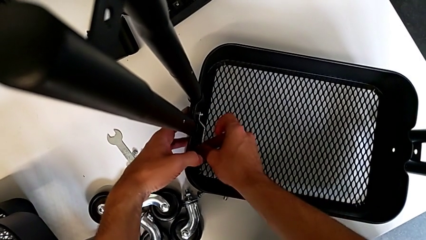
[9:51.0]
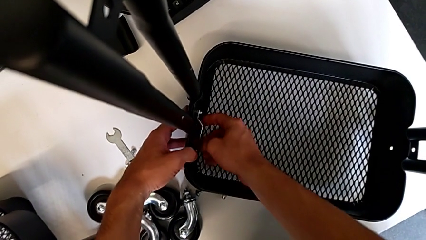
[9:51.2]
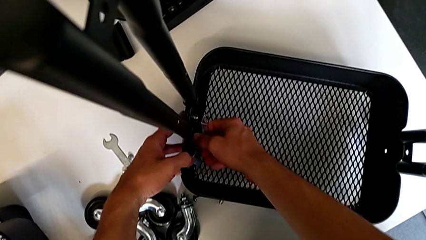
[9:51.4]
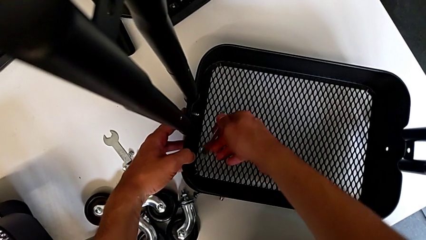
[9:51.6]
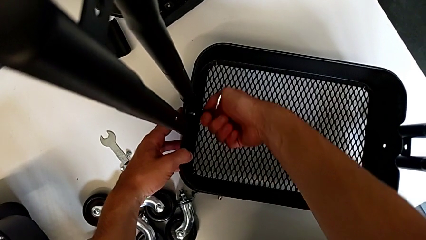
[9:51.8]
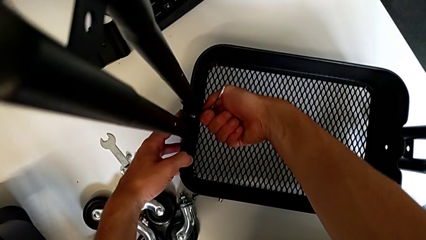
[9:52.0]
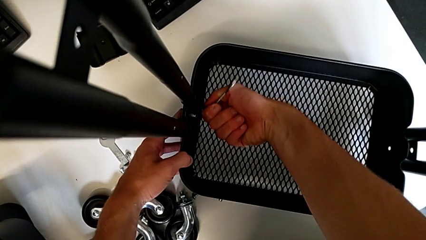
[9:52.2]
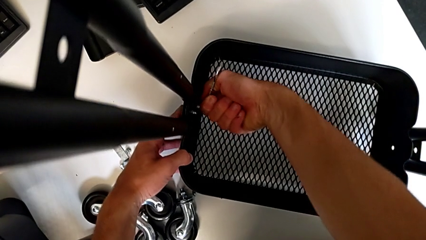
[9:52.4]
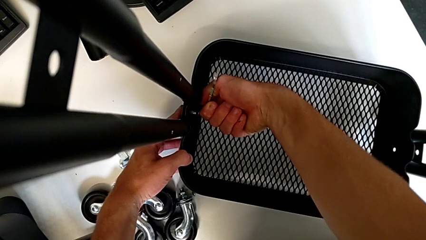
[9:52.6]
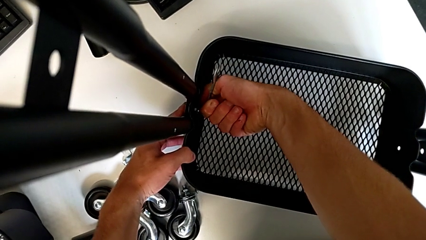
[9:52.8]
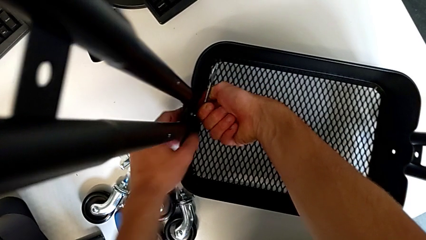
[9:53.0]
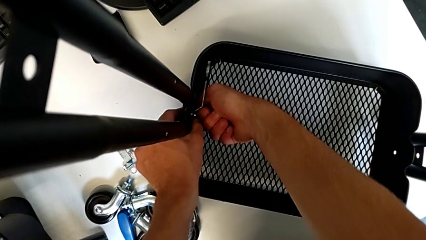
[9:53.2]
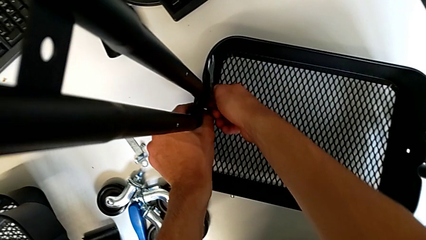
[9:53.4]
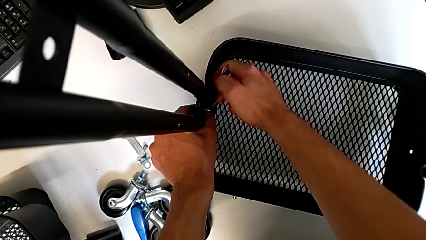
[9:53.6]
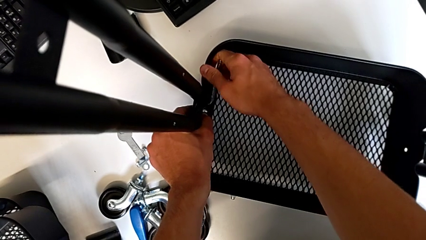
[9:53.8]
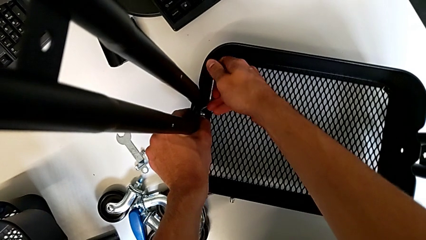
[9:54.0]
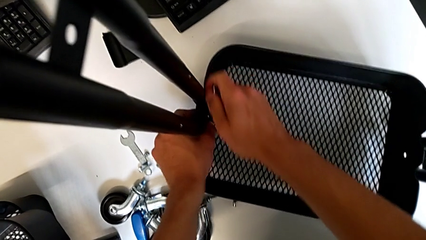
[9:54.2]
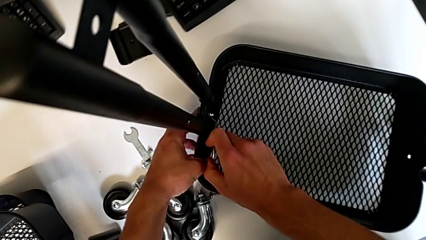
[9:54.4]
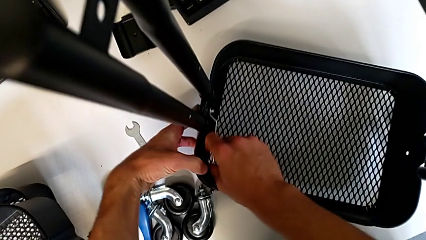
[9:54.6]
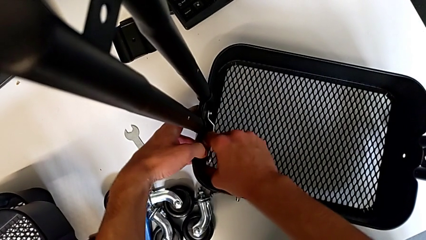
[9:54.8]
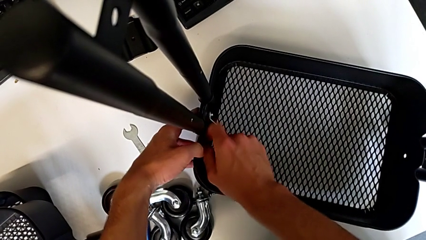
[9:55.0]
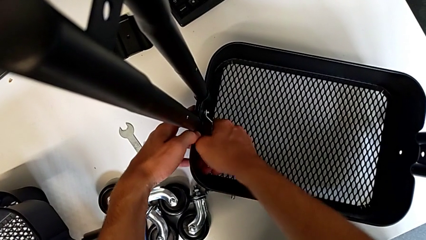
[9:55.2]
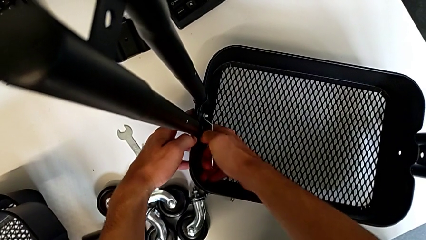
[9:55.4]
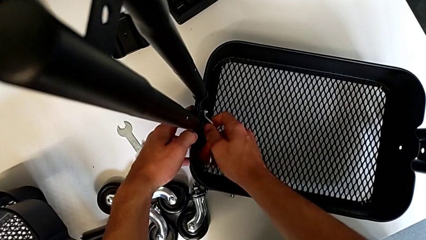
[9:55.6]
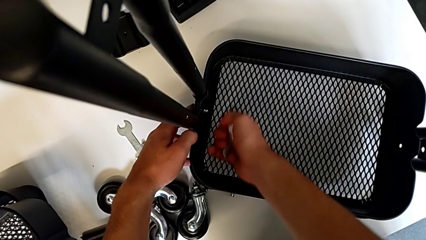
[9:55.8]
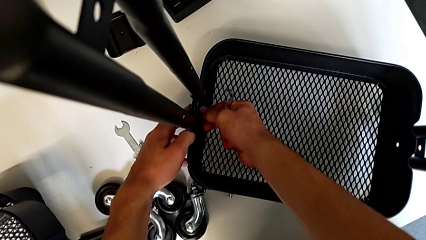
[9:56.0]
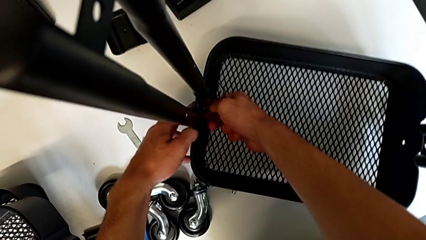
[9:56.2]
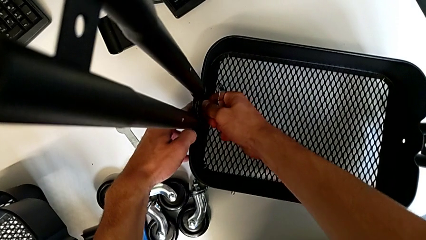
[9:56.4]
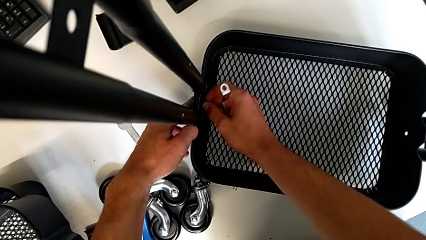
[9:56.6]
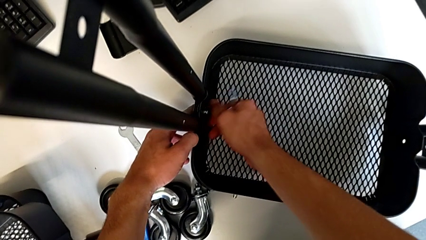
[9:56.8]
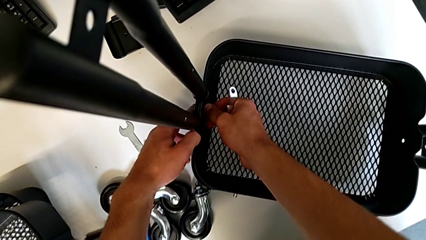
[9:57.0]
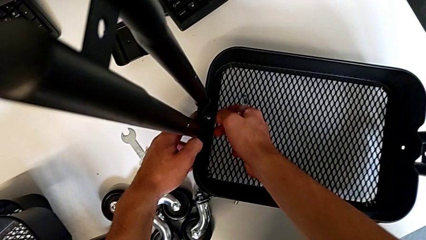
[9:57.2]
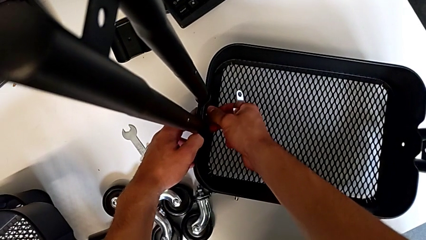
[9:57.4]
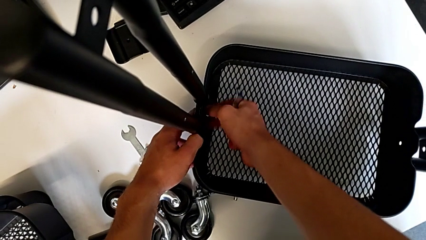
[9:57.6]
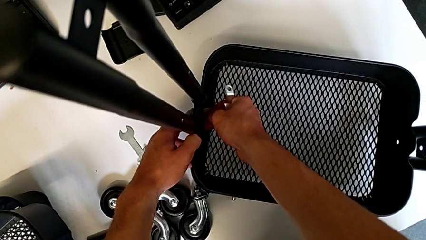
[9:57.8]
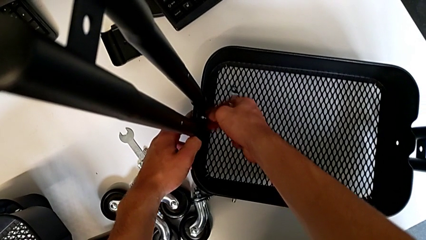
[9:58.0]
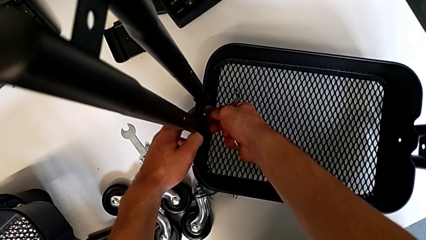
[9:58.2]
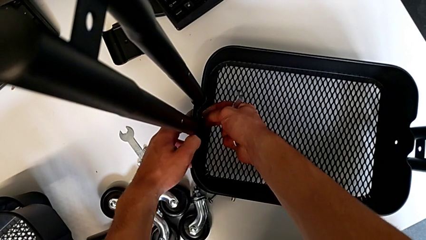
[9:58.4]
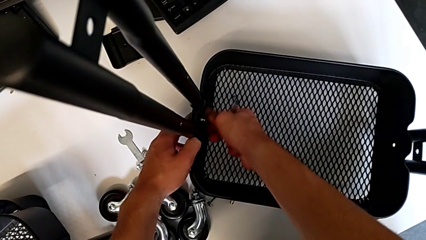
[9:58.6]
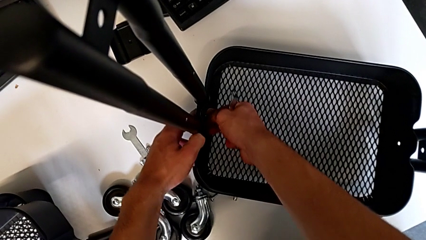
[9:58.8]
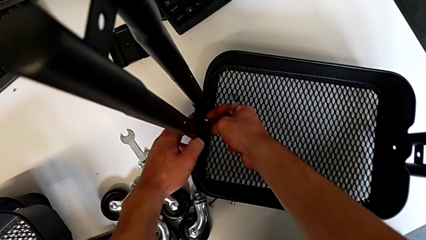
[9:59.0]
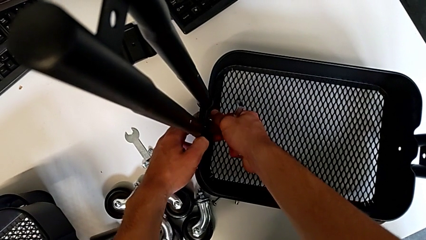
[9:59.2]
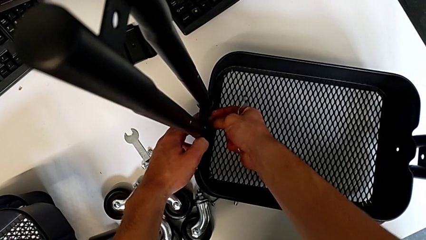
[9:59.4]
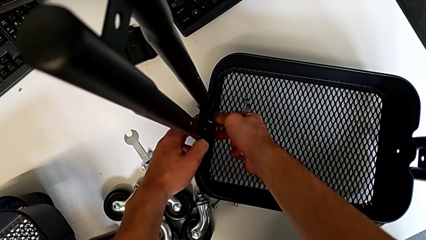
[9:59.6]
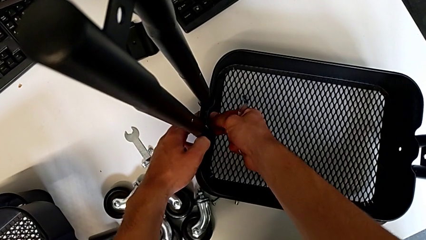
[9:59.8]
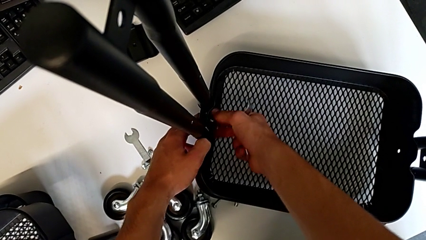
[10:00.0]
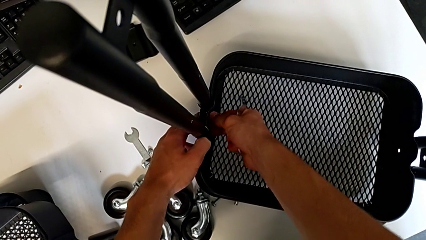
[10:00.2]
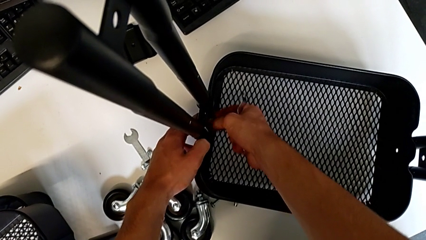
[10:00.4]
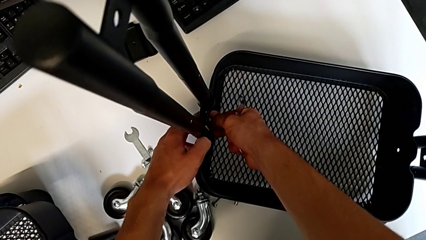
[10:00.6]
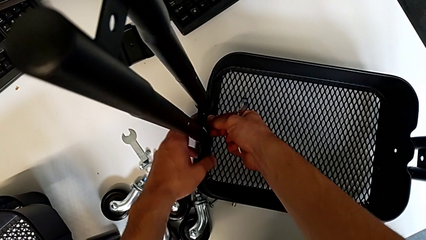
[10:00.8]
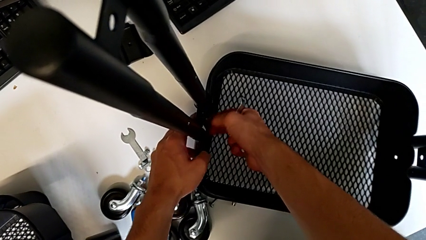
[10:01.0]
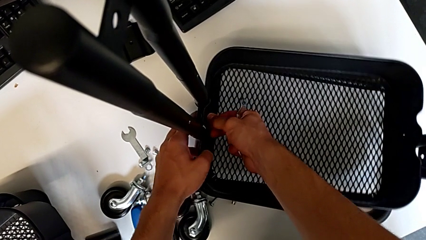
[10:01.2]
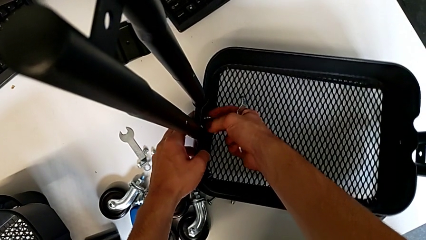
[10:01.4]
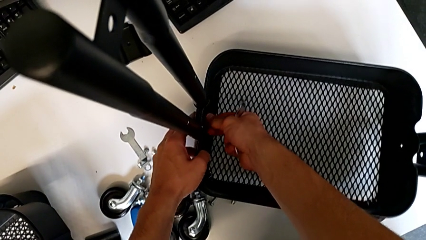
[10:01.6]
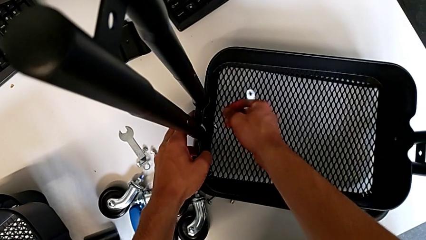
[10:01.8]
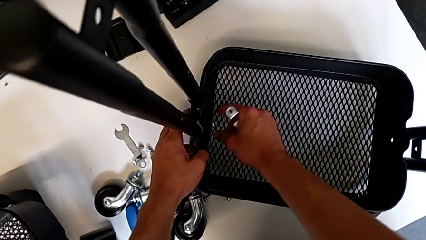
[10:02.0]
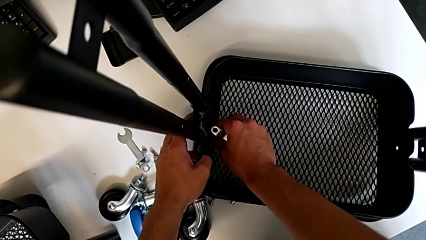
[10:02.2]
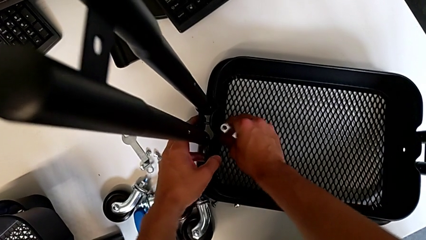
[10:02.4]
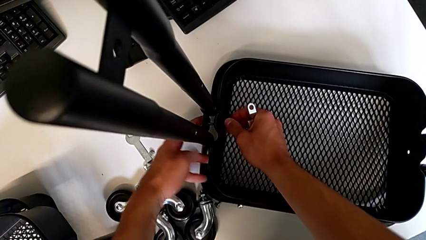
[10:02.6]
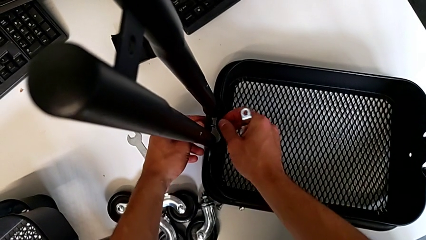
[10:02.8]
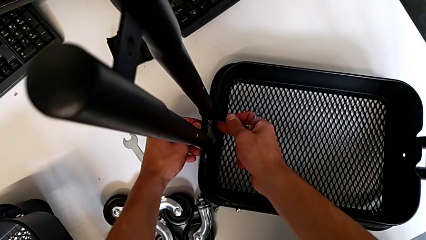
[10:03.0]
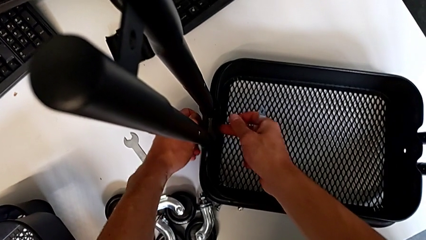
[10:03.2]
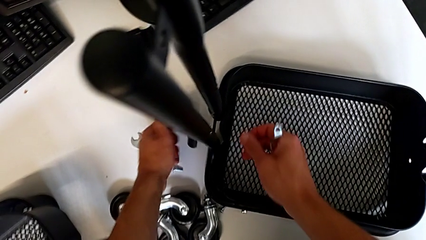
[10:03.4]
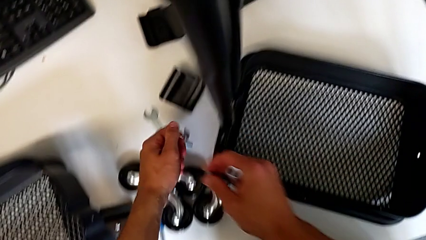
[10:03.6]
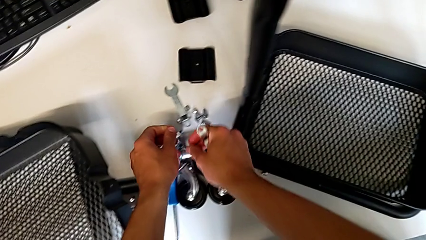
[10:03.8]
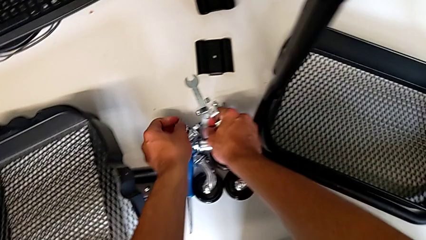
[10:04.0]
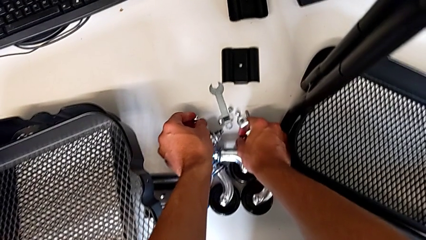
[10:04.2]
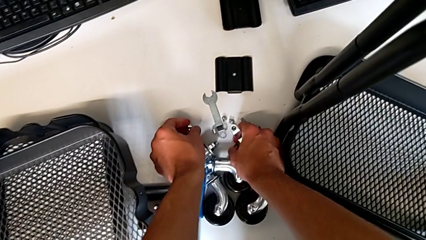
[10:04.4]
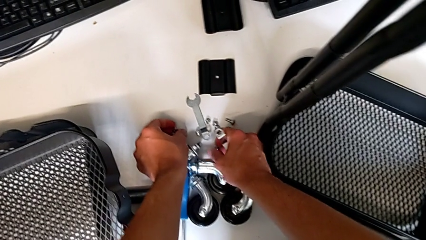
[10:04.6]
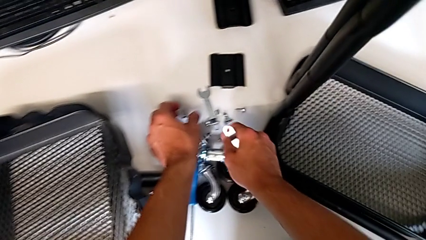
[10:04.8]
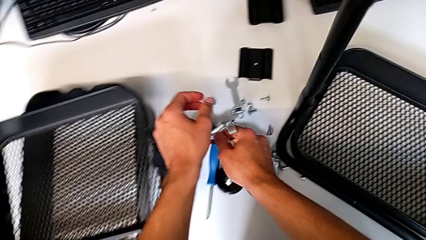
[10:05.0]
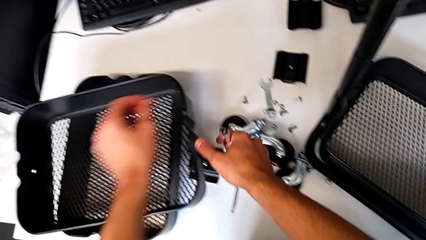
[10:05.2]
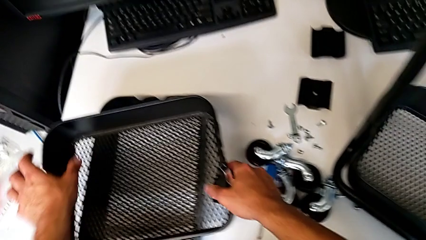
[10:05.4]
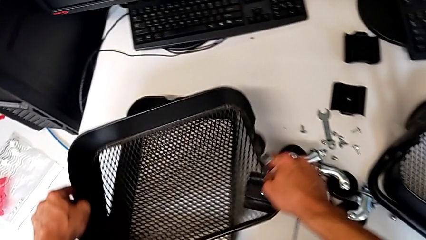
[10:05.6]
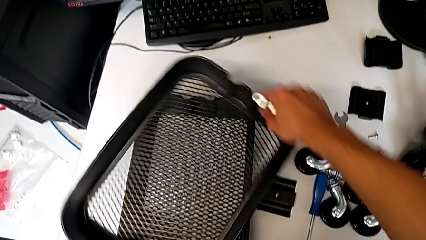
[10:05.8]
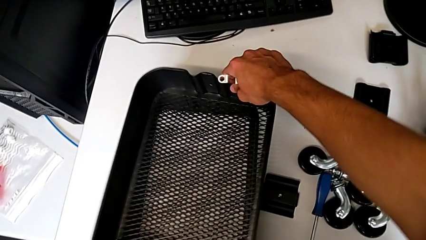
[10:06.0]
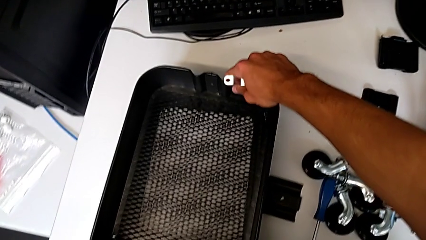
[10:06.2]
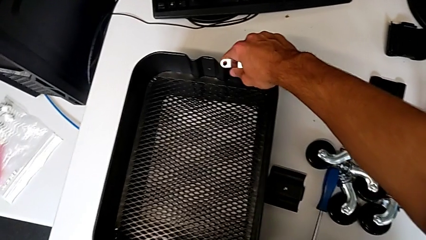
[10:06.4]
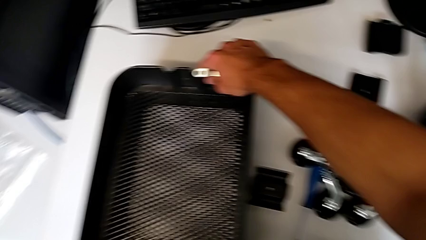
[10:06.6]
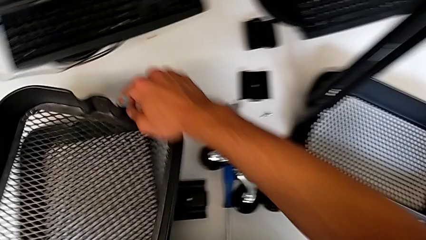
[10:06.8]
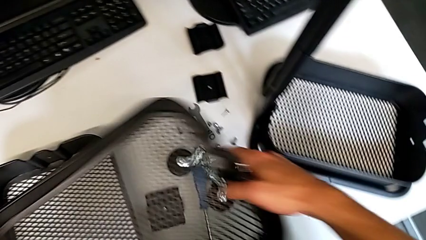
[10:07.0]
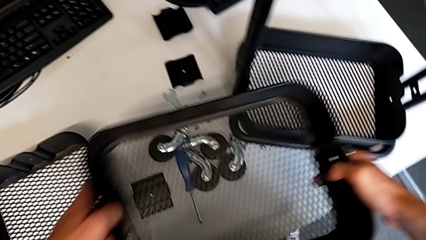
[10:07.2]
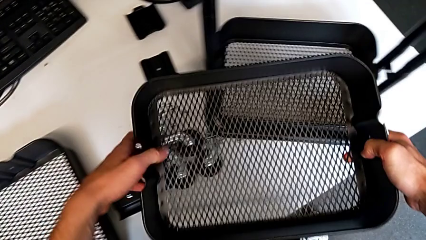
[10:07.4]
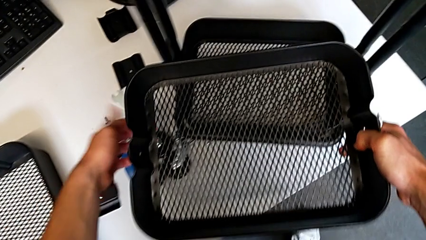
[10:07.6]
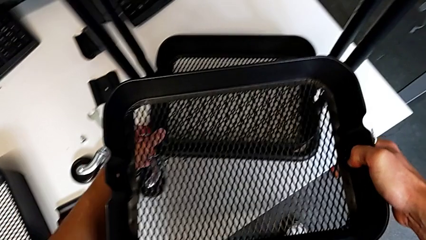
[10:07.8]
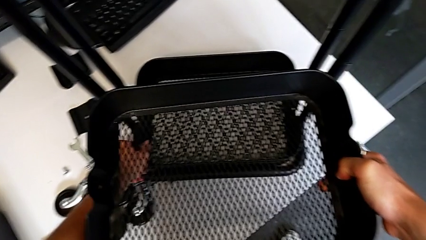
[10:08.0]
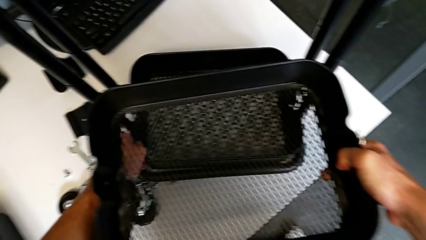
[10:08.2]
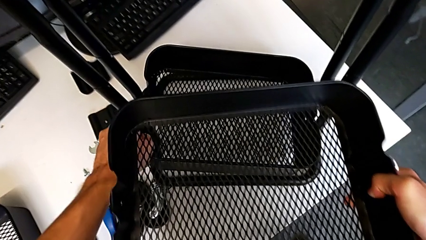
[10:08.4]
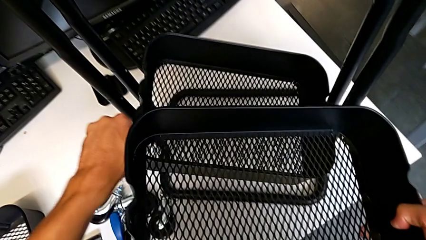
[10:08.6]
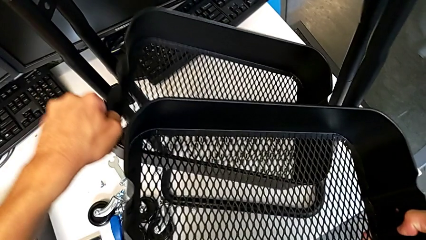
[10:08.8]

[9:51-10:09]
The camera wearer is assembling the first tray. They withdraw the hexagonal wrench, insert it, unscrew the hex nut, withdraw the hexagonal wrench, unscrew the hex nut twice, disassemble it, disassemble the screw, place it with the left hand and place the hex nut with the right hand, grab the grid tray, rotate it, approach it and disassemble it.
